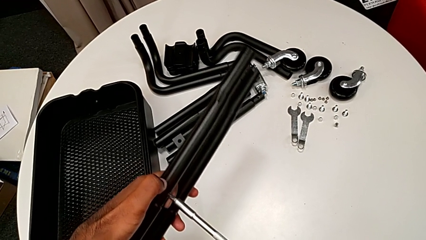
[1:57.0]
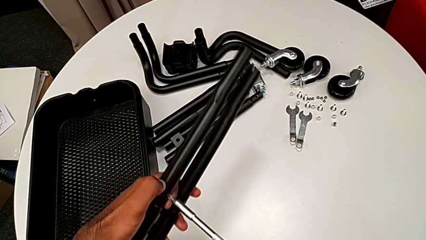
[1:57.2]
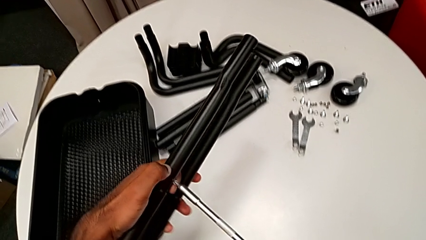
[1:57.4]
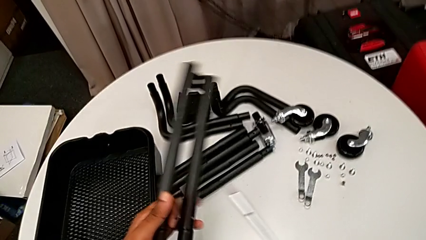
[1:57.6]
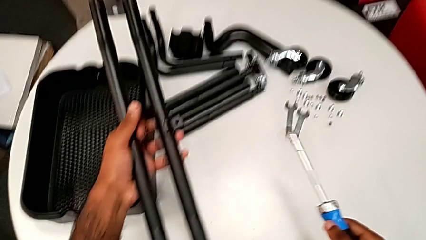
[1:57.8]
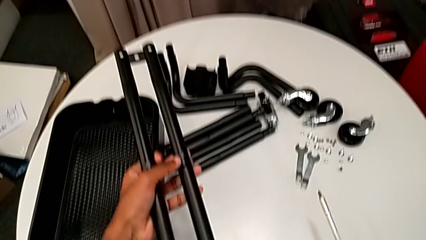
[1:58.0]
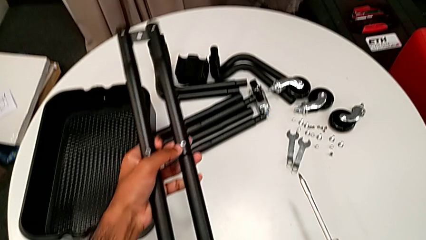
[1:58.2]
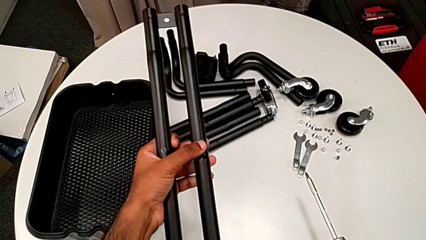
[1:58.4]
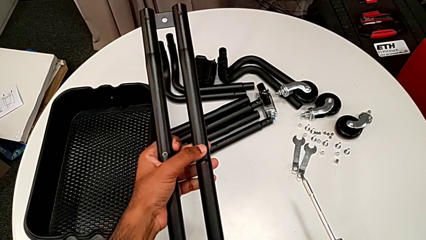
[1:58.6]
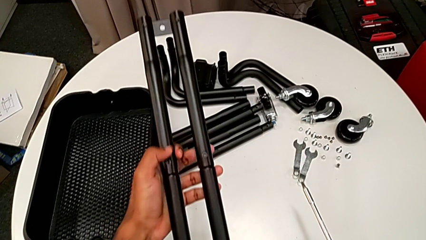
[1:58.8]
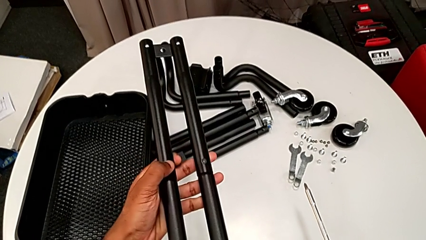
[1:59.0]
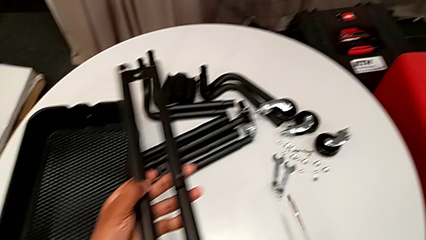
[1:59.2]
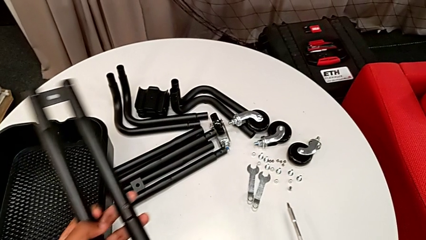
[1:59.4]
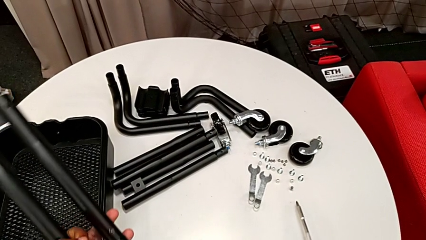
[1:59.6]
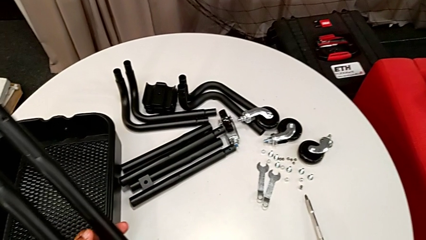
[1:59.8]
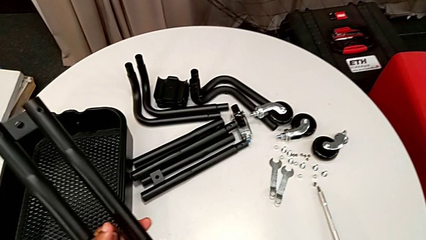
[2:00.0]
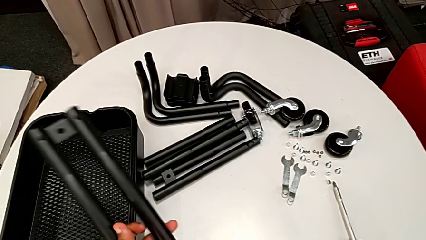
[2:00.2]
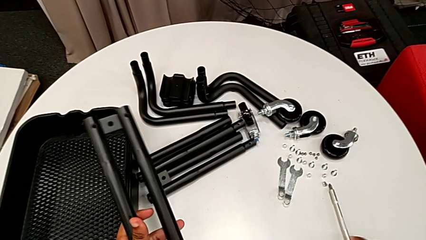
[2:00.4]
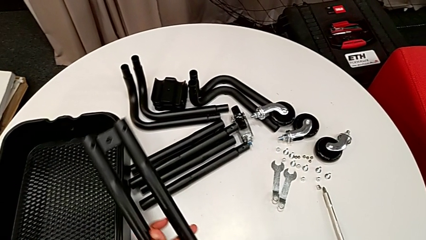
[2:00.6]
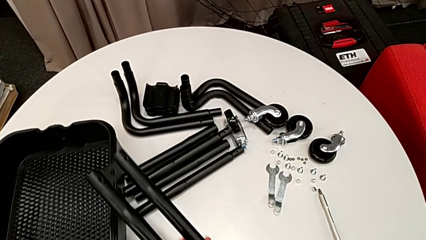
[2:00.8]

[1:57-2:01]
The camera wearer is assembling the first two sidebars. They drop the screwdriver and place the leg.

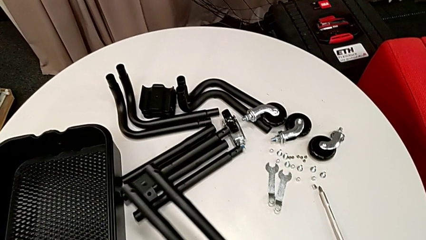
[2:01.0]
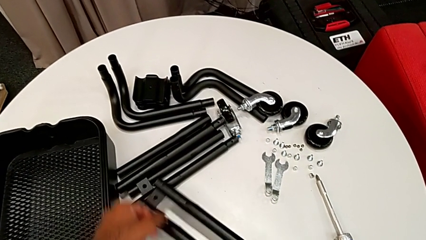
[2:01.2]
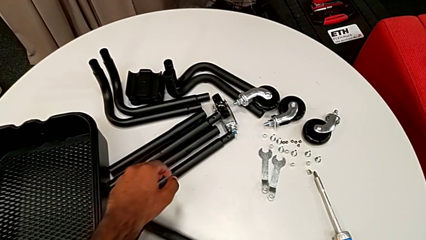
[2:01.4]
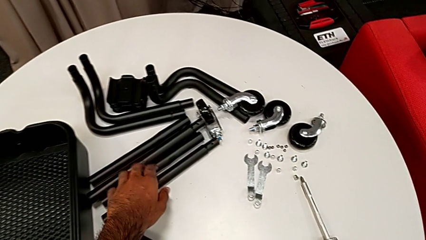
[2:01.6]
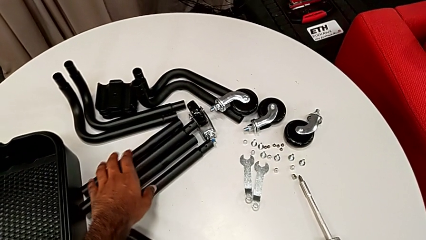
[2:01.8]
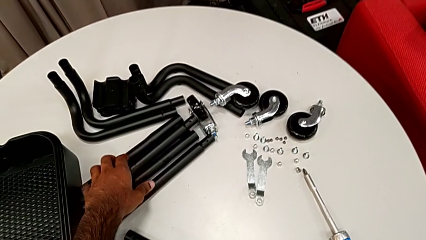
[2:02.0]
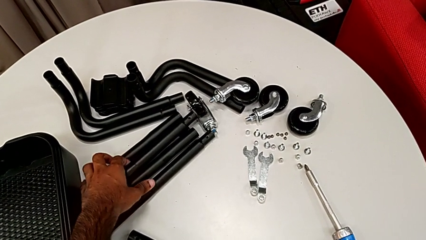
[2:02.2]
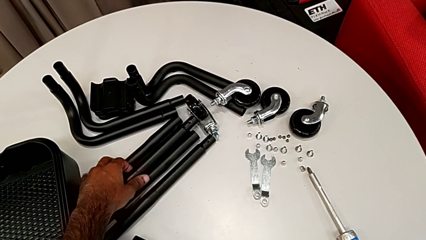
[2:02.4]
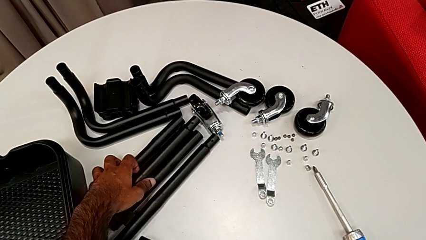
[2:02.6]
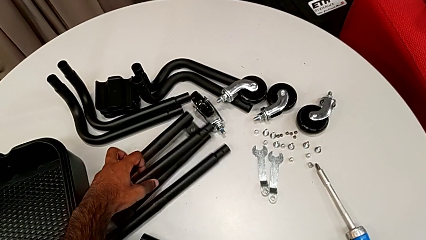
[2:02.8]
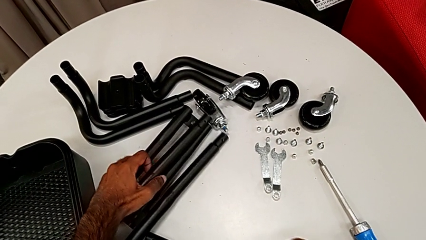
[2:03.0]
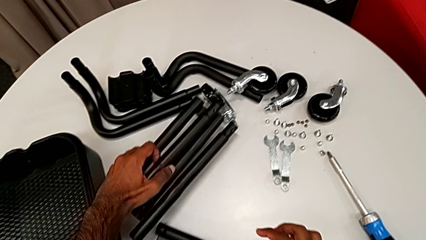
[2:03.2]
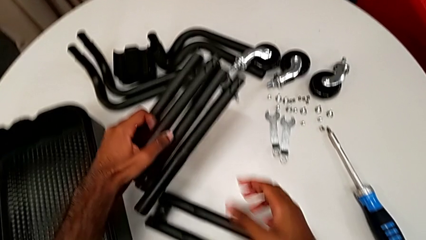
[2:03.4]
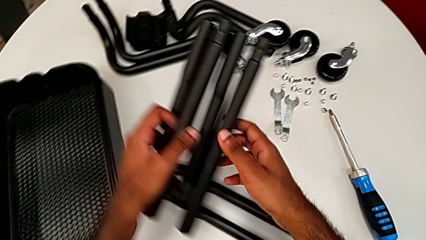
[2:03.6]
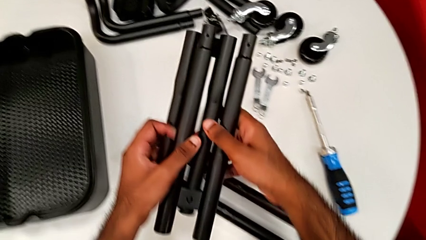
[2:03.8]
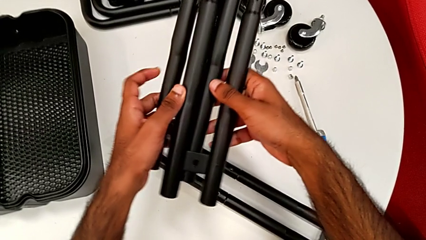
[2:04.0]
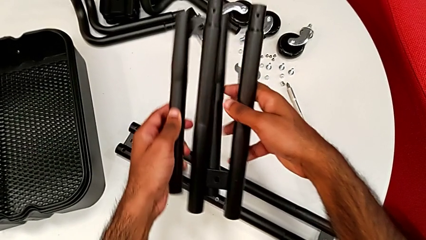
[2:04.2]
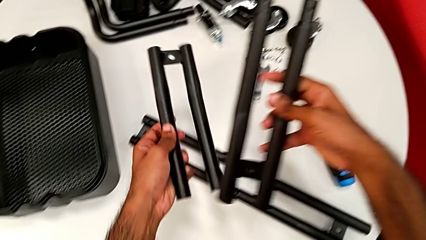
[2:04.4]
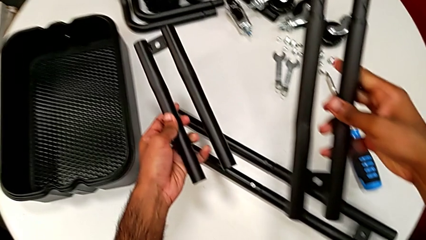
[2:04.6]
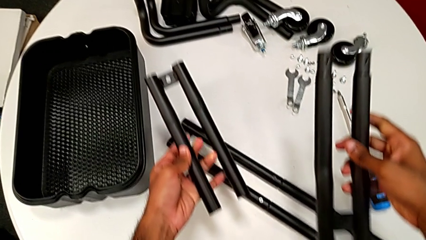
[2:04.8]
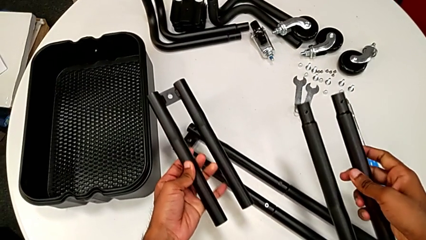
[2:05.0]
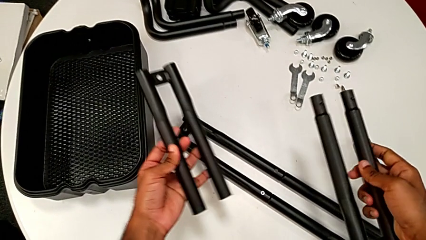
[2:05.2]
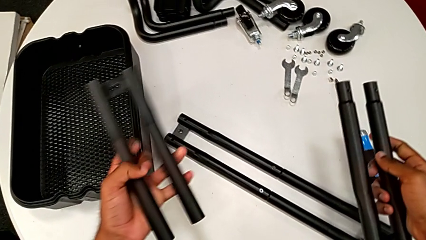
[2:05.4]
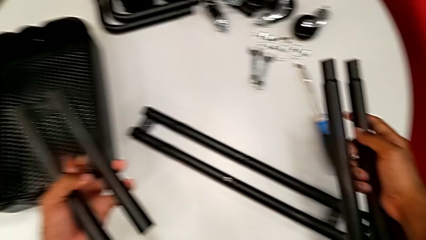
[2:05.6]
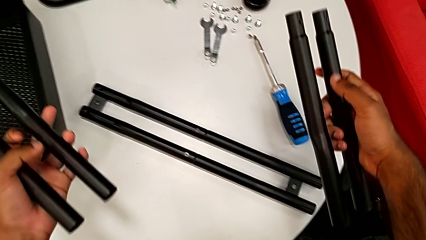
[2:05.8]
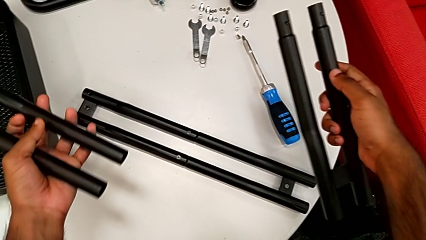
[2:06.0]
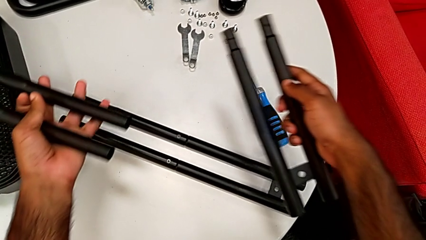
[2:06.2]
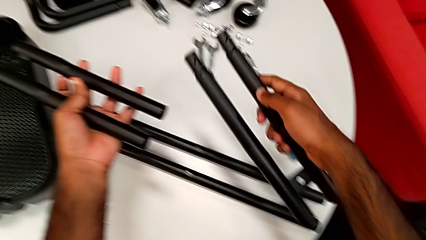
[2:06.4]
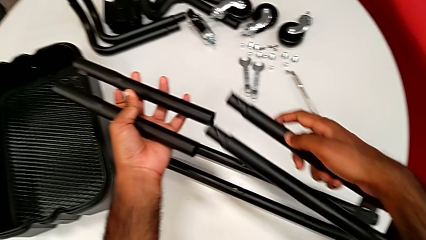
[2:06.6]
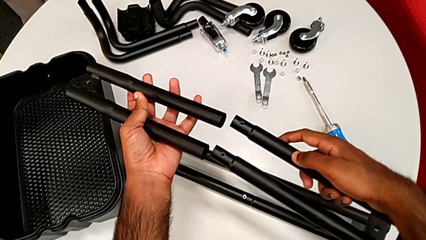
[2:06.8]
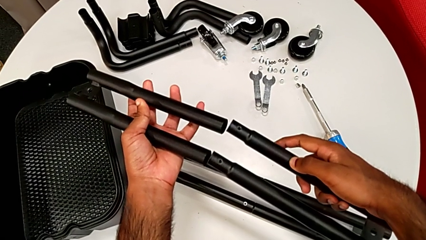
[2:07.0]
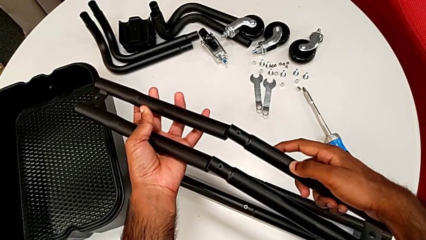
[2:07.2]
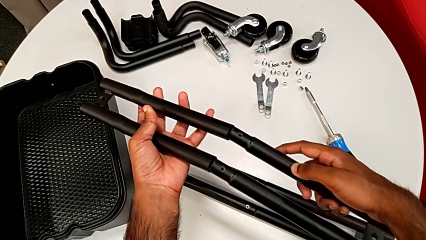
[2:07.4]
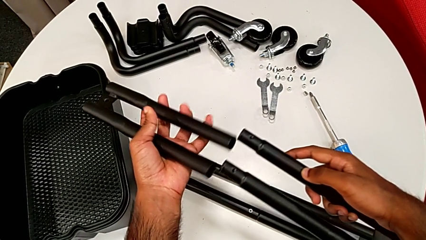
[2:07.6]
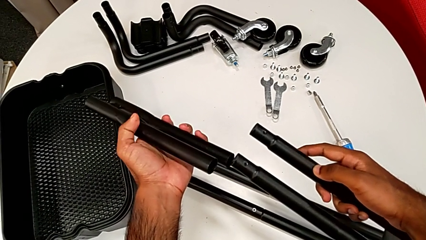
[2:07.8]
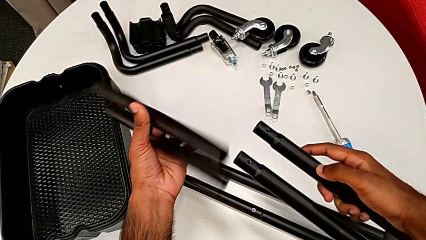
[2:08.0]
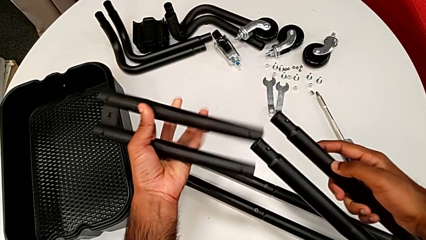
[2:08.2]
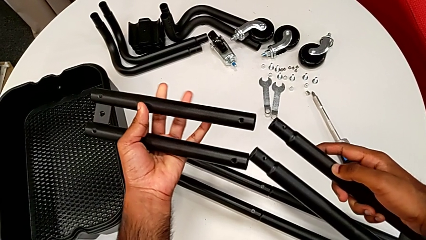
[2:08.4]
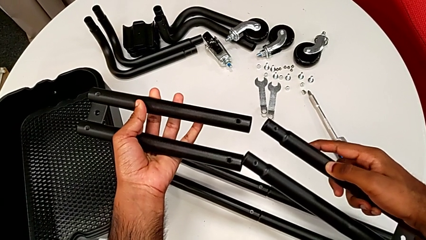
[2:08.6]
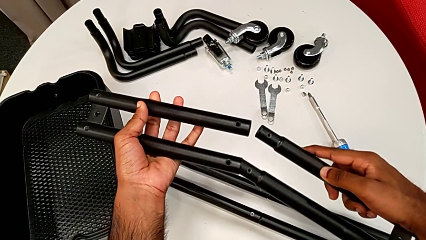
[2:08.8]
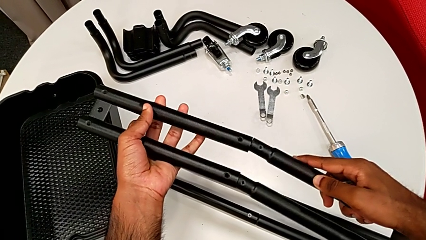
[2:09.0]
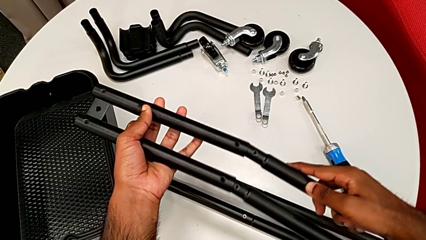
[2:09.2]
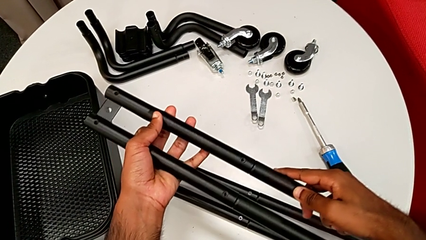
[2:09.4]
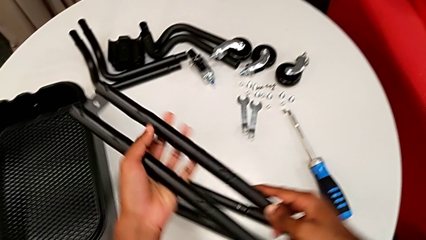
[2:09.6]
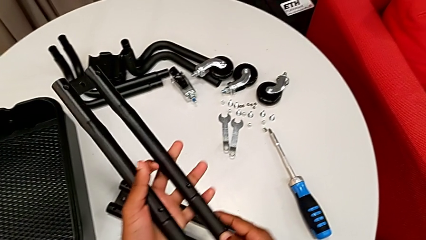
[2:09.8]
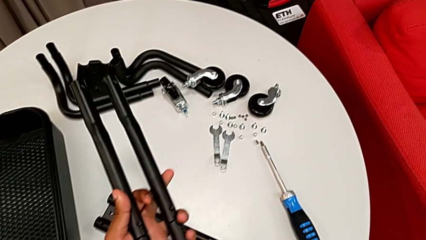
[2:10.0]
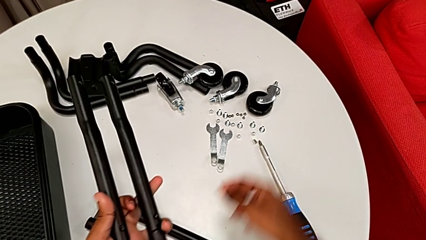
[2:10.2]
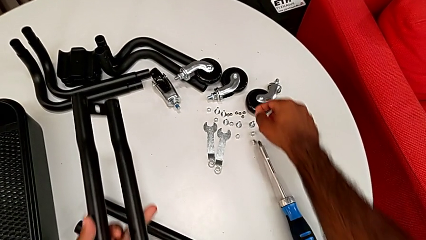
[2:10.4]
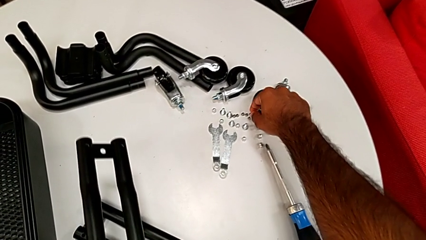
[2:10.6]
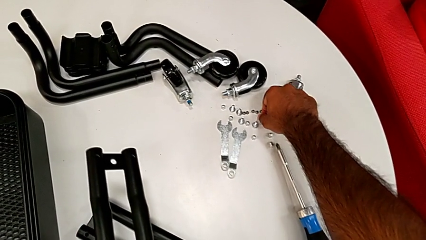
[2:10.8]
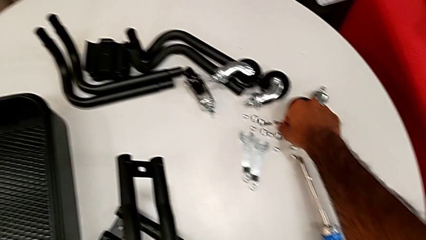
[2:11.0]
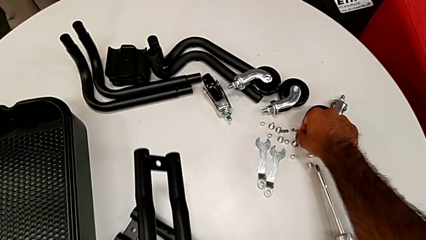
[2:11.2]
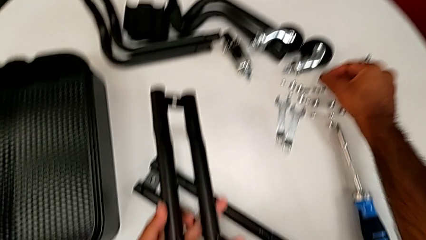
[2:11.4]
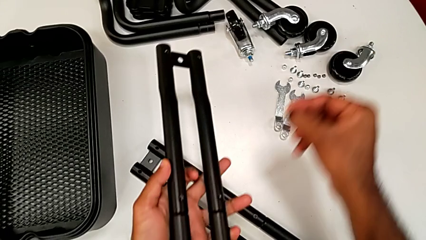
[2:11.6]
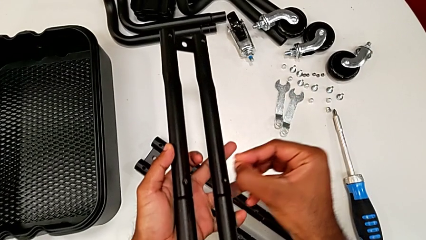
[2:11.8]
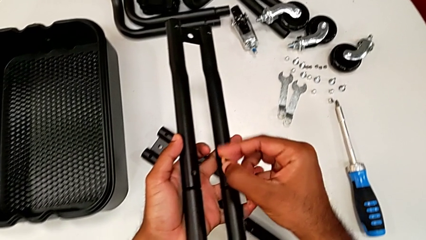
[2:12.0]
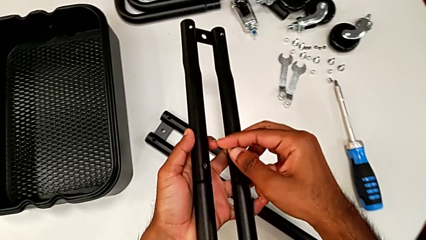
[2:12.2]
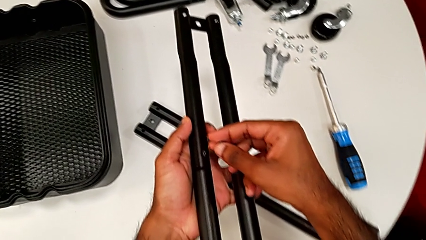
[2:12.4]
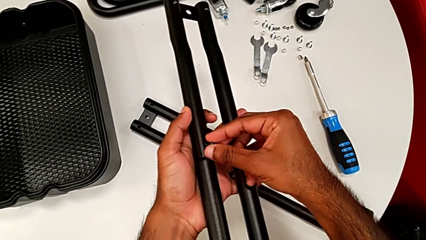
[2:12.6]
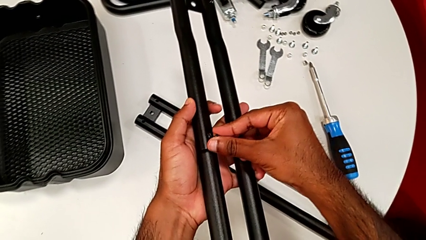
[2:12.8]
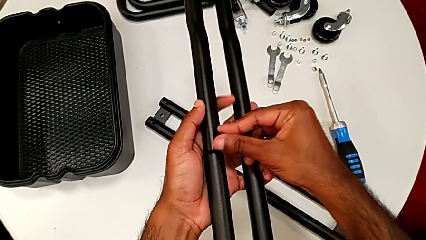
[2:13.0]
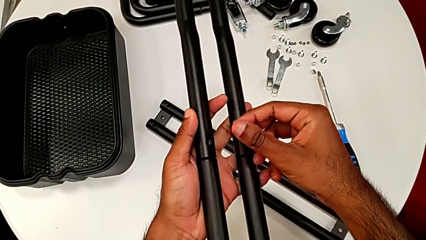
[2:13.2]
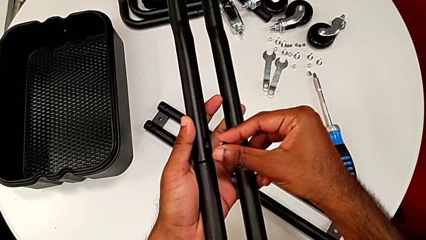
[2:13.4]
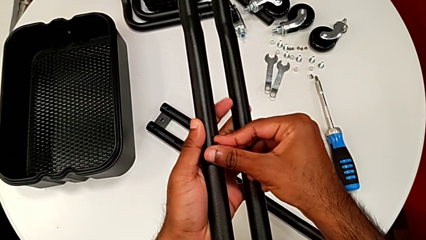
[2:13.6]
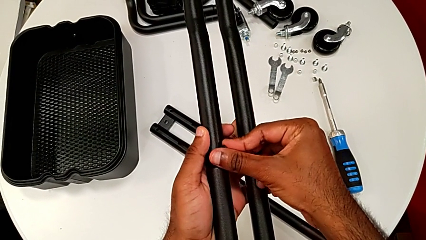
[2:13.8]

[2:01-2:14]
The camera wearer is assembling the last two side bars. They grab the leg, inspect it, place it upside down, rotate it, assemble it and grab the first screw.
